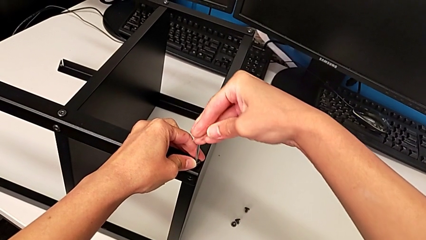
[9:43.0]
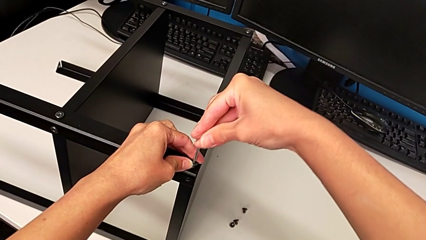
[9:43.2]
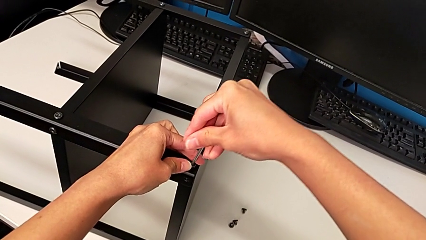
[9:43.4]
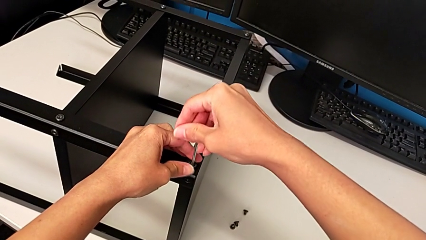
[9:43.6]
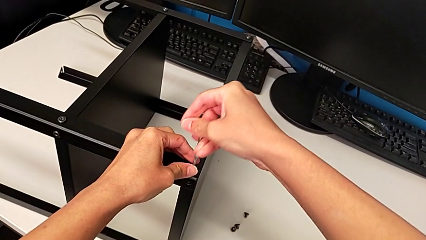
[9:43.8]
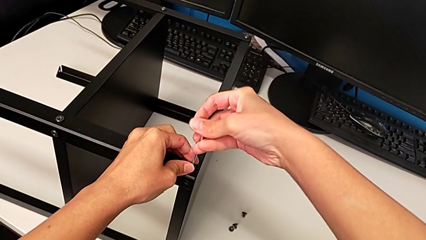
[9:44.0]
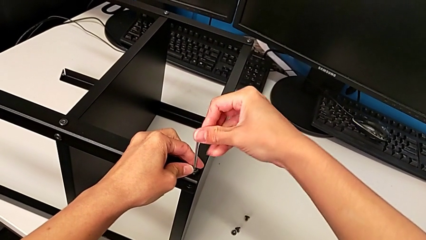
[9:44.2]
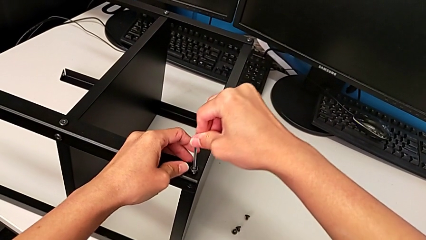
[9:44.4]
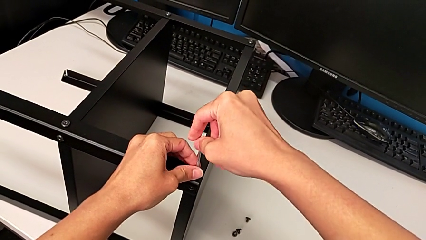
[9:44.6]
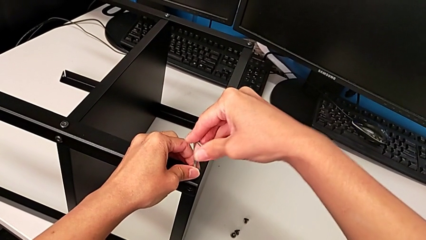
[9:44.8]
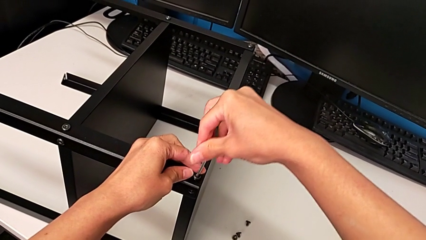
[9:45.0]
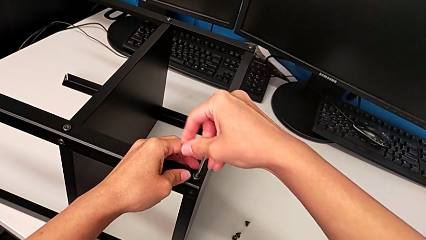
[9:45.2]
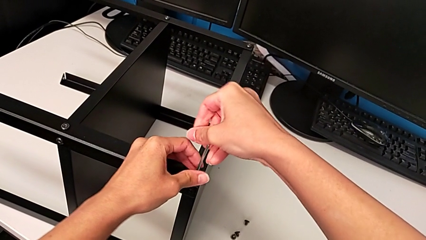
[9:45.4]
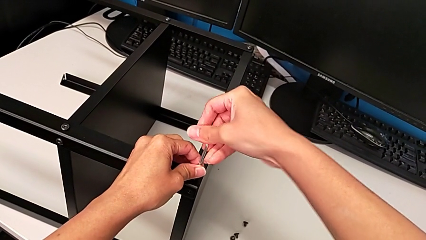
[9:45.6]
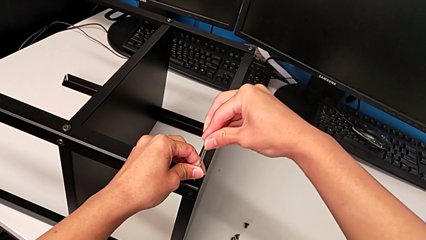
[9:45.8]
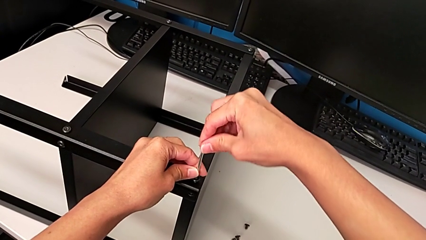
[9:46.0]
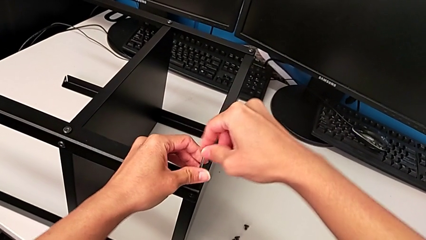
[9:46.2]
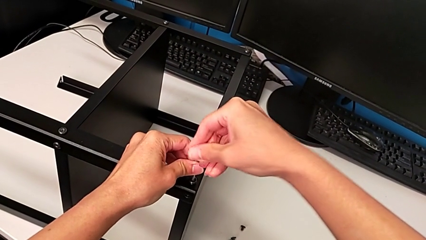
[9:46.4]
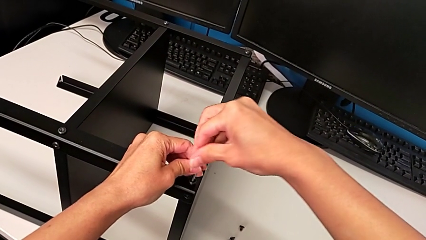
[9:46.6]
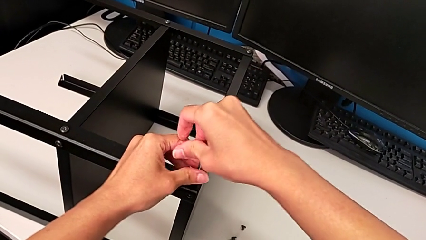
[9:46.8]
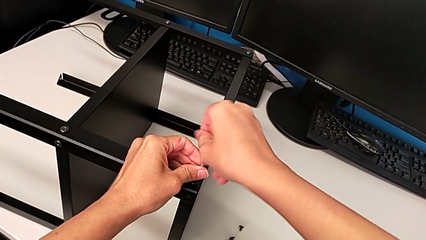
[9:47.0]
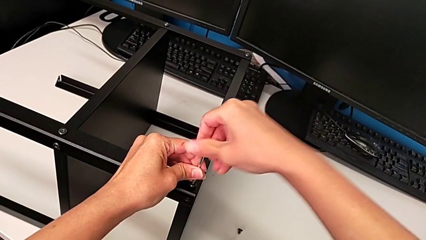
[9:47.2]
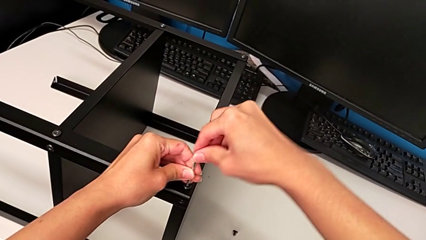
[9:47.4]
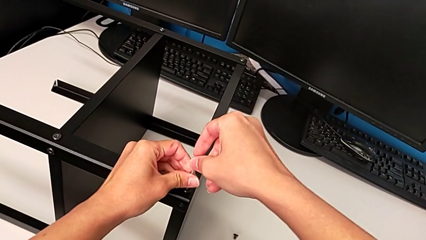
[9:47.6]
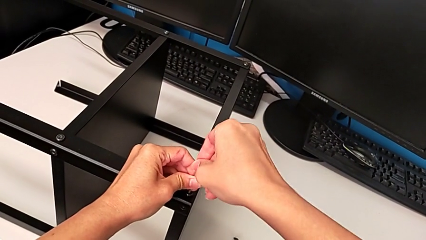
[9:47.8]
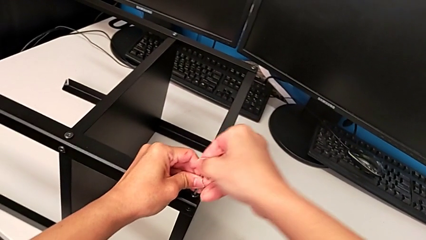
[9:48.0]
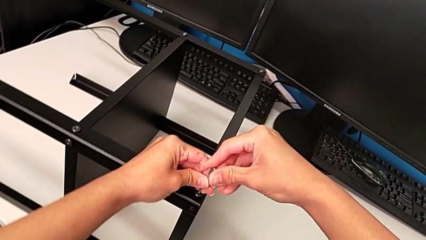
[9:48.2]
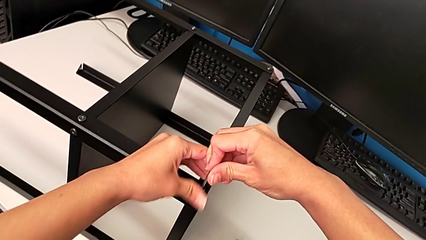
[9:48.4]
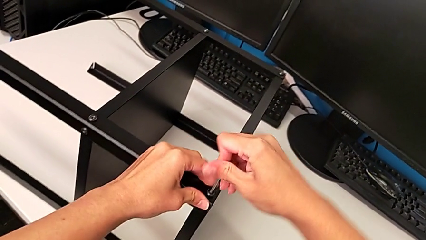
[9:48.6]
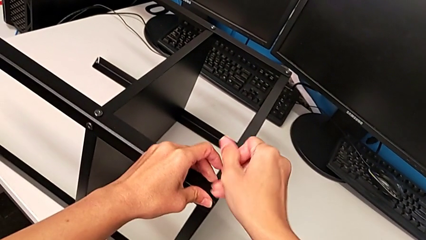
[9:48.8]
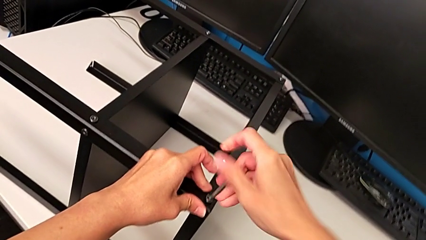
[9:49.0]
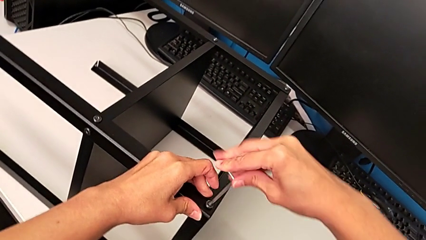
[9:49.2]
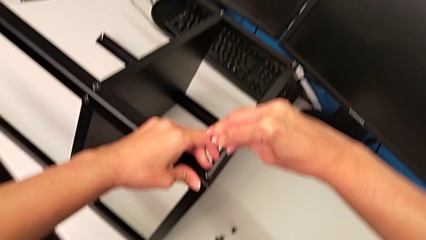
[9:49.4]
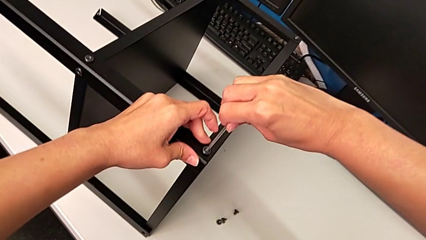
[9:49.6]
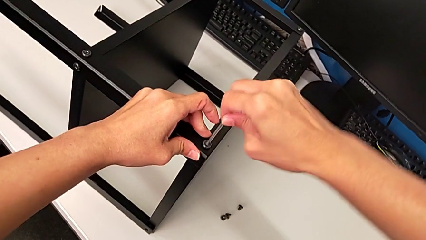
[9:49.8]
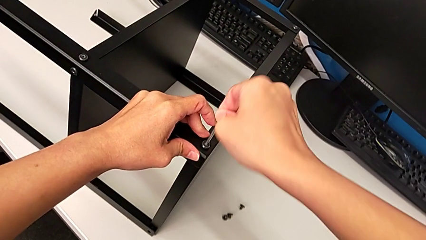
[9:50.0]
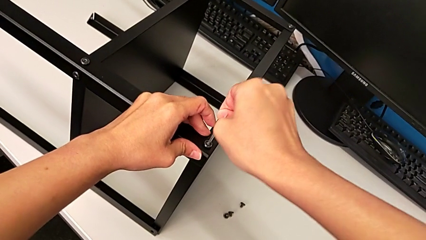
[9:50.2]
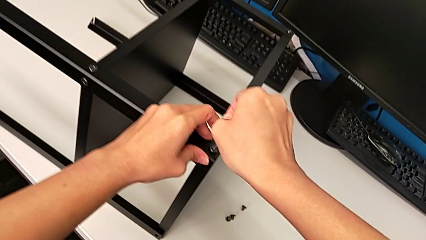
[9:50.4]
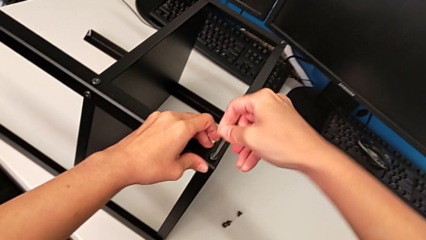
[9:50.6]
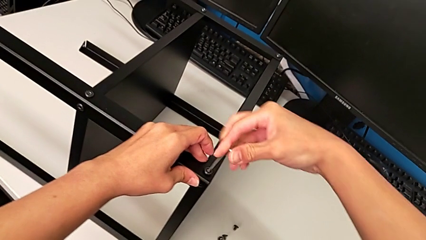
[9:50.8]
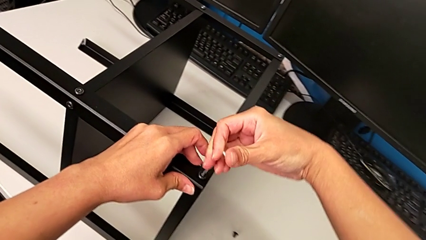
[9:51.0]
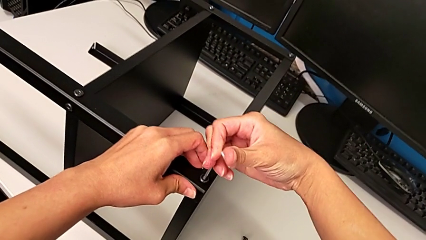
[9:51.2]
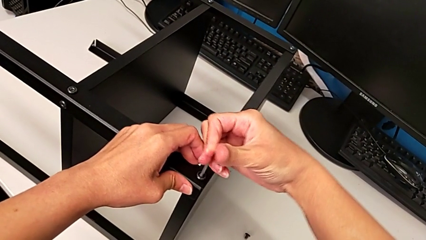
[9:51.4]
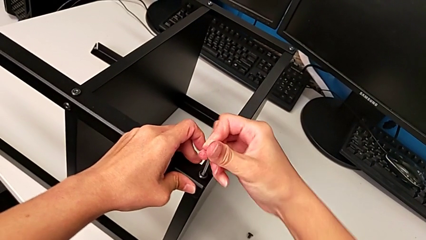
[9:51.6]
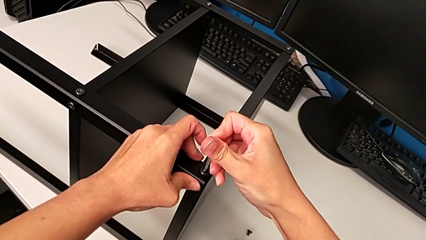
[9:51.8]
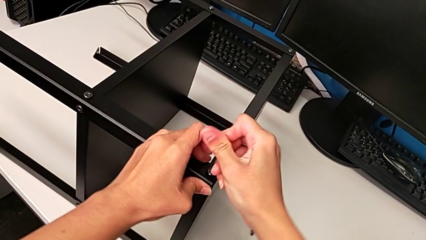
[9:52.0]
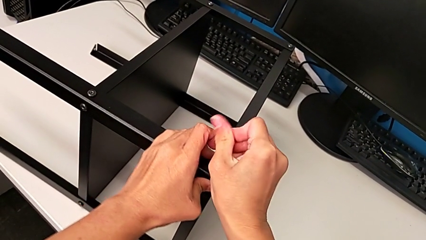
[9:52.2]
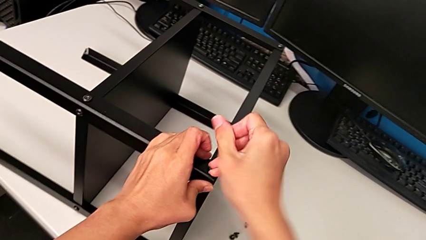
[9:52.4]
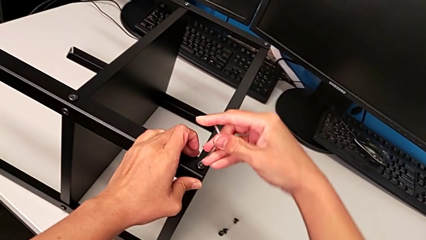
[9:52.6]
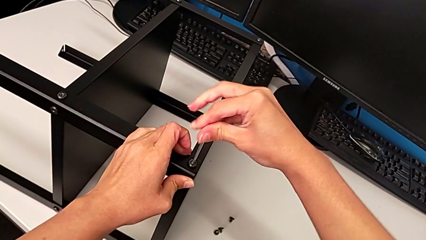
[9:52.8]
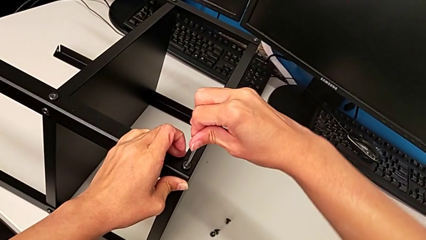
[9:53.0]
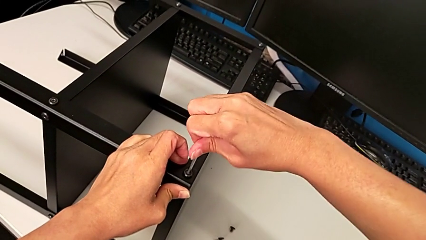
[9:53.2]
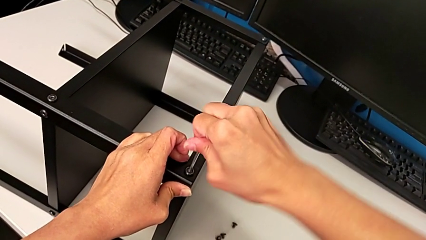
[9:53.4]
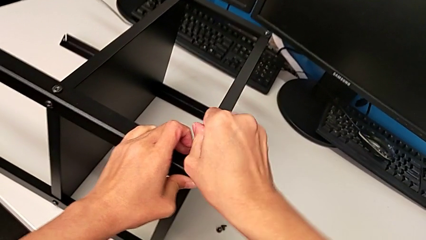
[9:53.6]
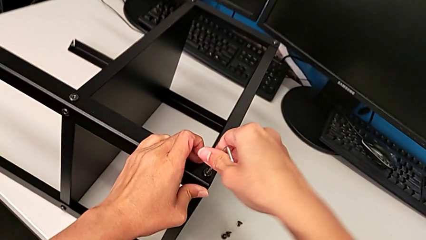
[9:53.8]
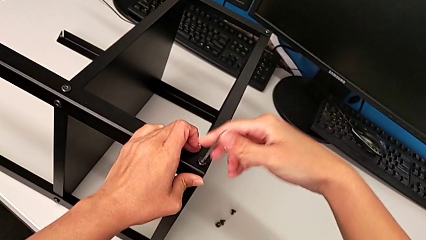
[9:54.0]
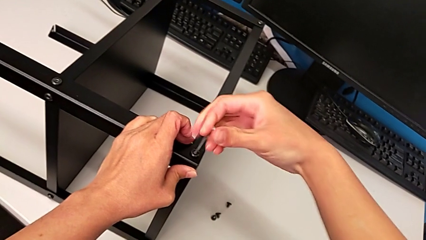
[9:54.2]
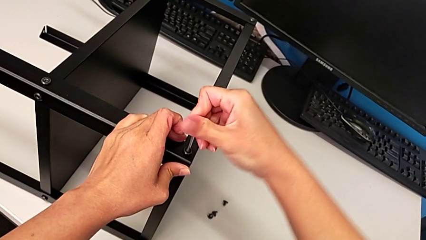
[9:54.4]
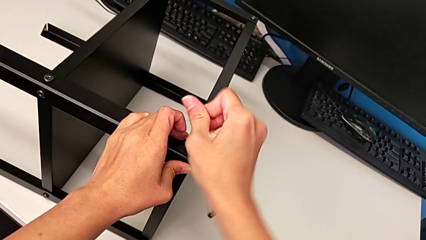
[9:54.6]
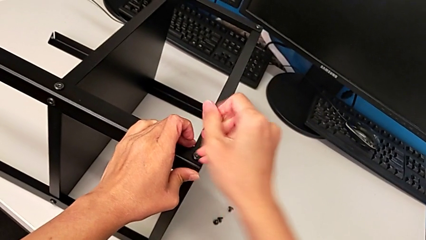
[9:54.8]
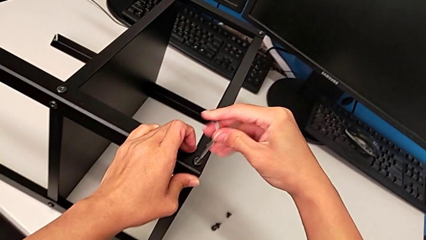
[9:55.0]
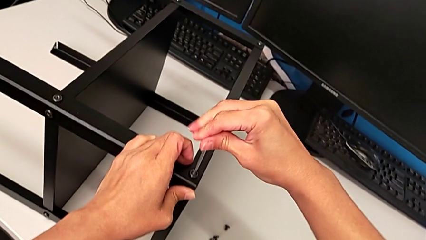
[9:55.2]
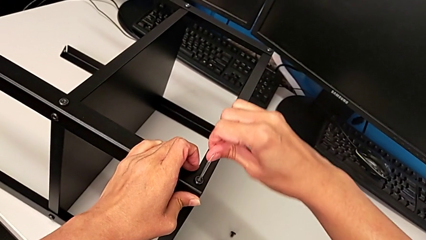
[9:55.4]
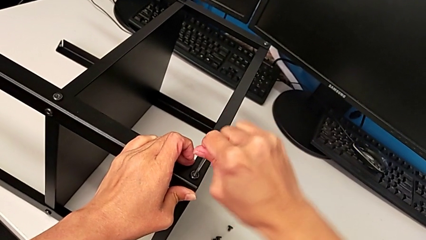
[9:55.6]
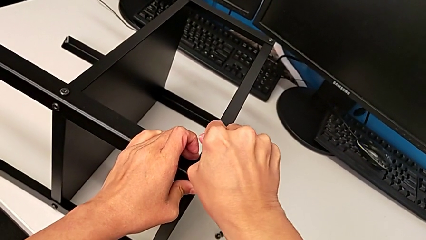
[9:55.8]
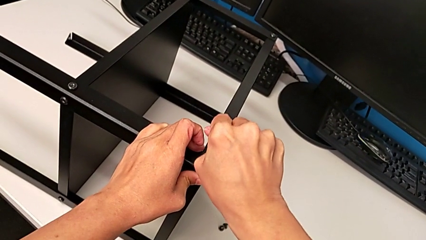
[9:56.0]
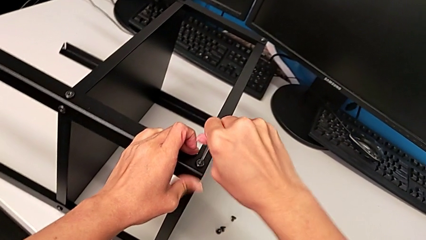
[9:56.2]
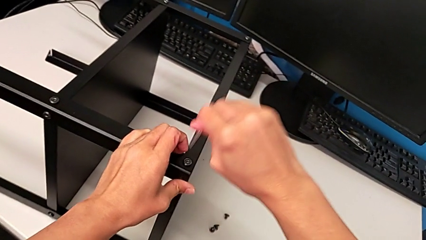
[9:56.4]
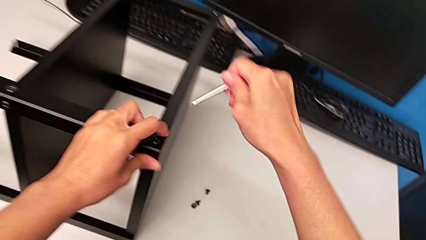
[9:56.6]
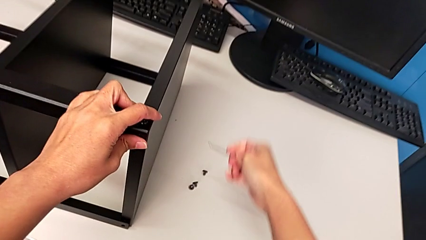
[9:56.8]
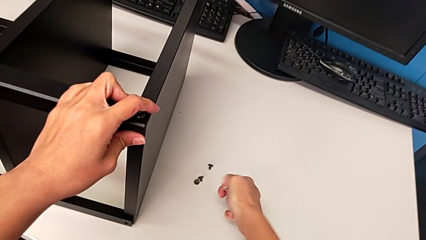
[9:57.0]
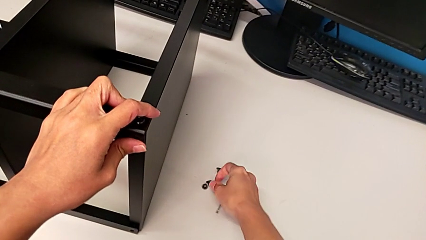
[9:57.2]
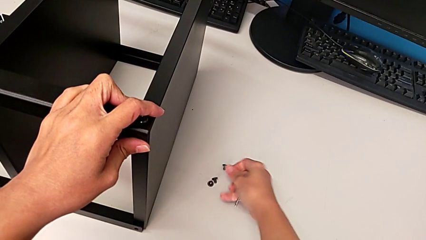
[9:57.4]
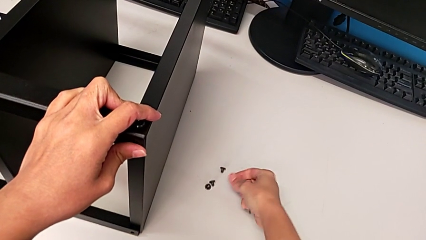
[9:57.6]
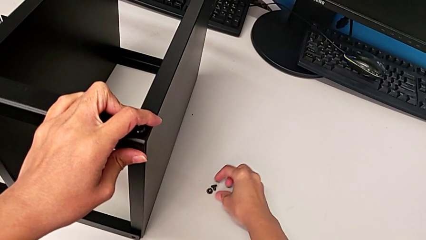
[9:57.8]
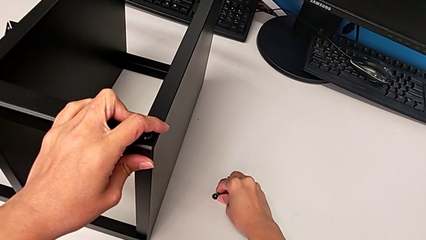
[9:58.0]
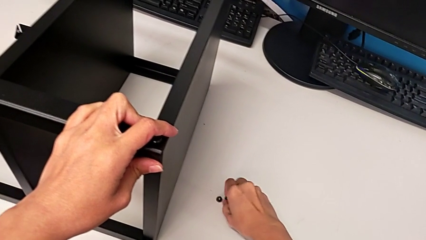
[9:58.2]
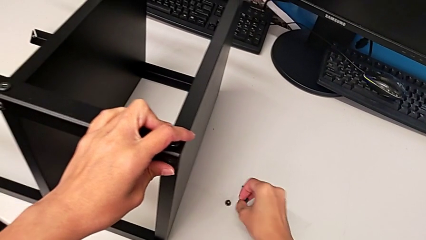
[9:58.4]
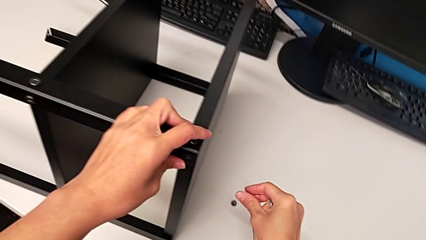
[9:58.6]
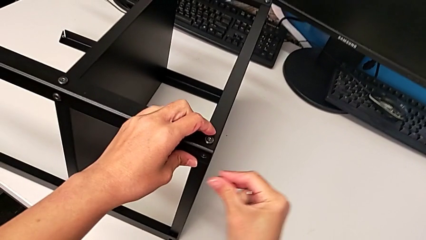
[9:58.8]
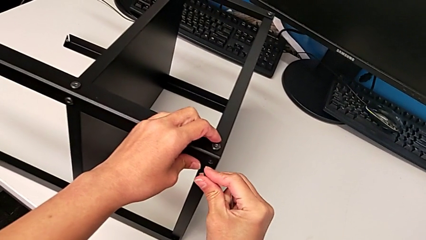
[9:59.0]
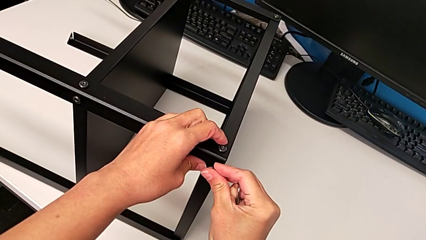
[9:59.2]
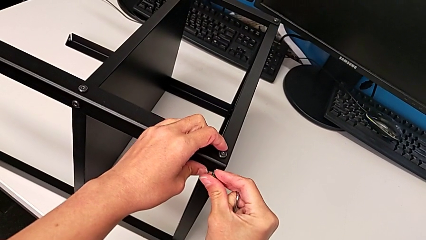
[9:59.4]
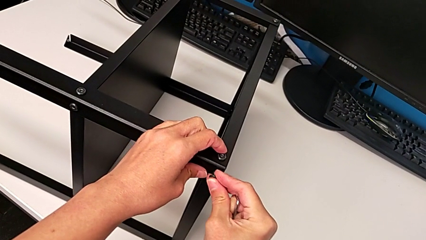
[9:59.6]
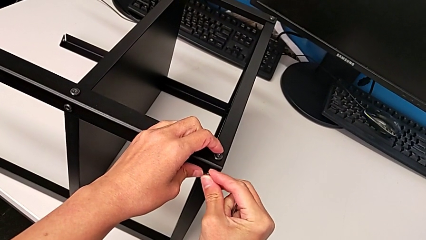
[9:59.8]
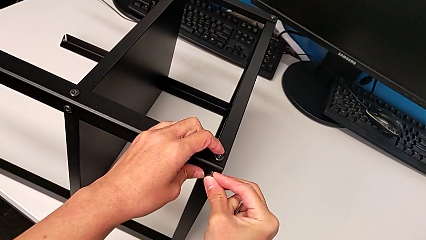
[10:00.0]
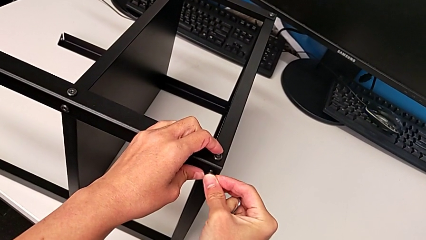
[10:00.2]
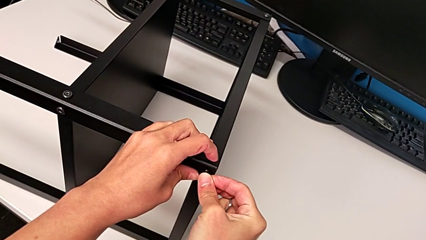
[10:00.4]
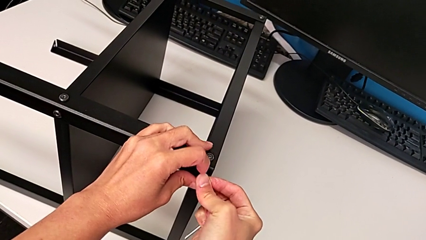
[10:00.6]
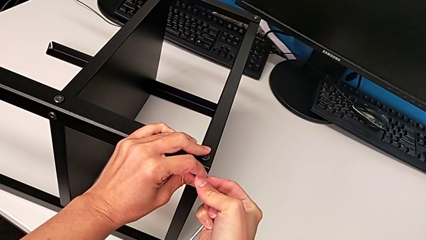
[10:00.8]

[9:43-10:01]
The camera wearer is screwing the second leg. They screw the hex socket head, withdraw the Allen wrench, grab the sixth hex socket head and insert it.
